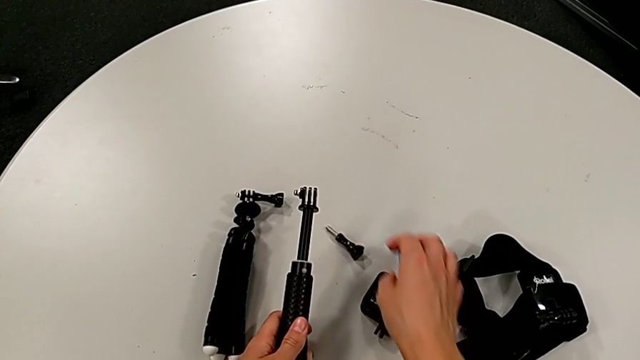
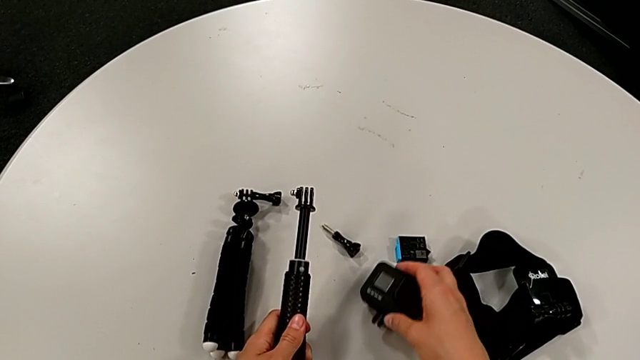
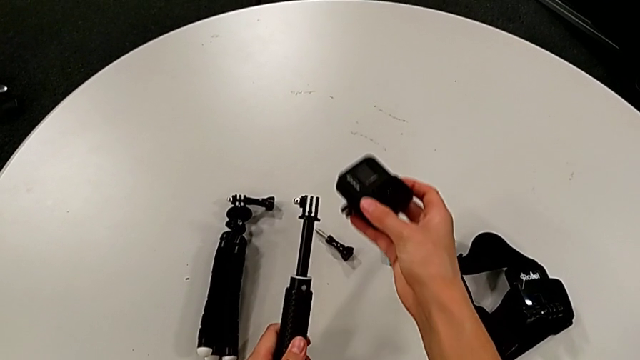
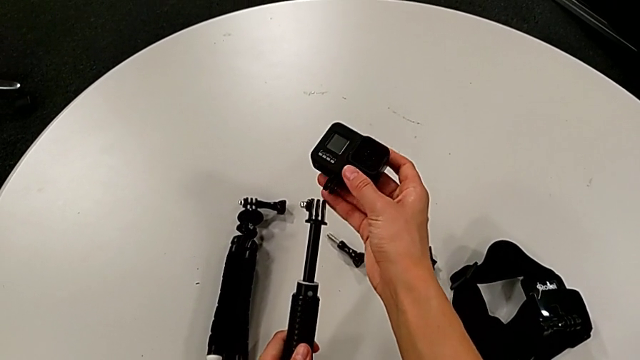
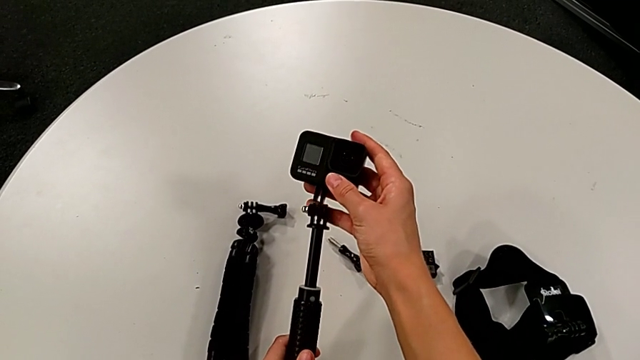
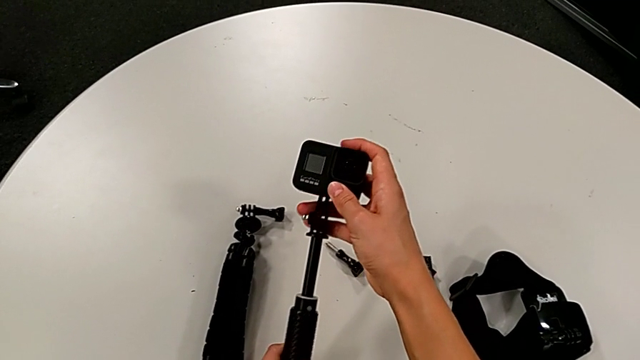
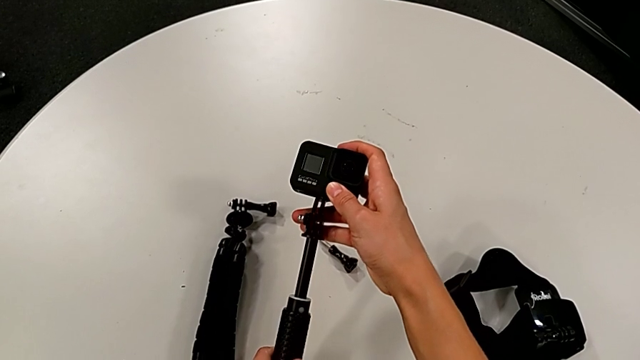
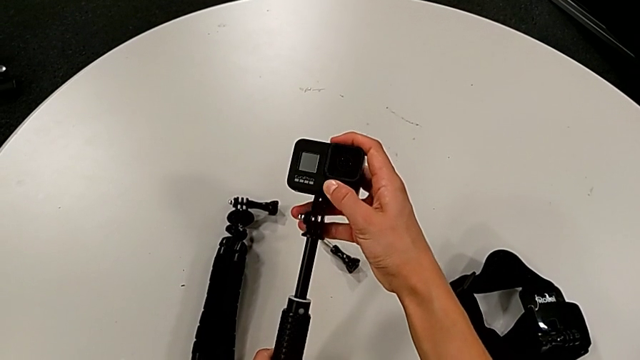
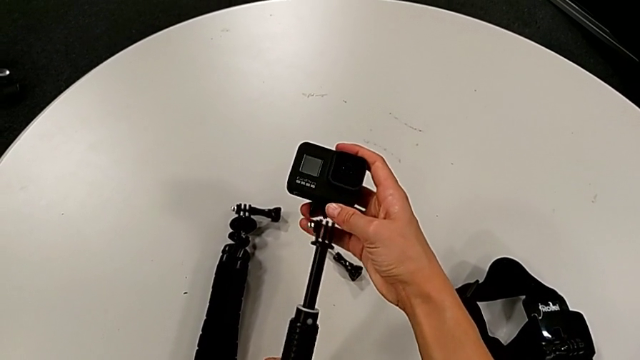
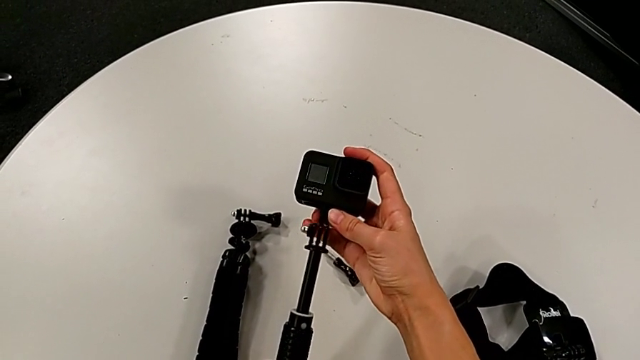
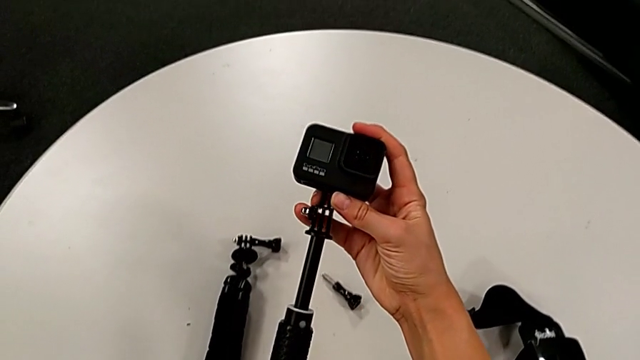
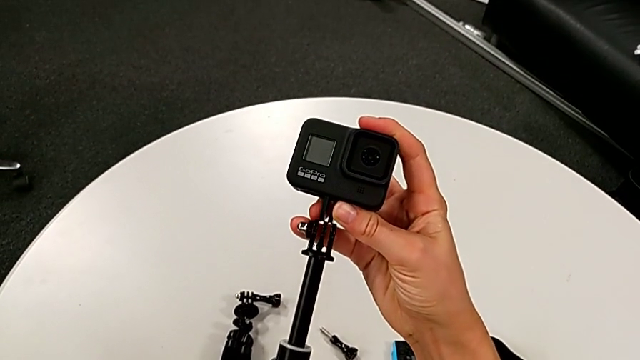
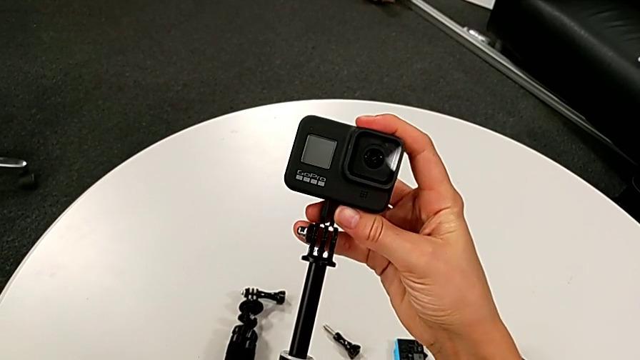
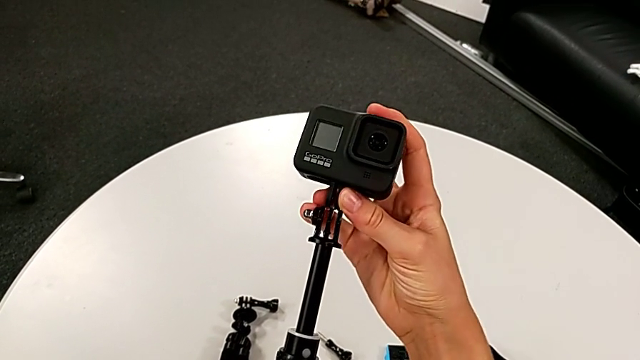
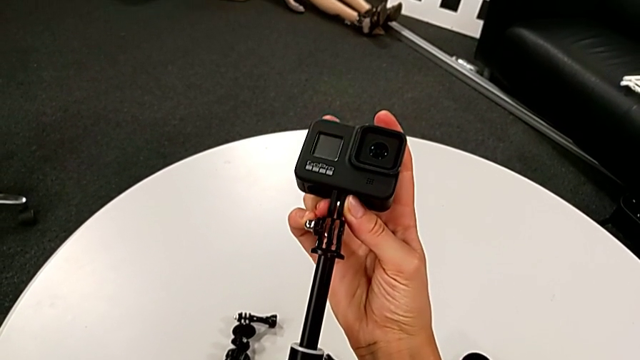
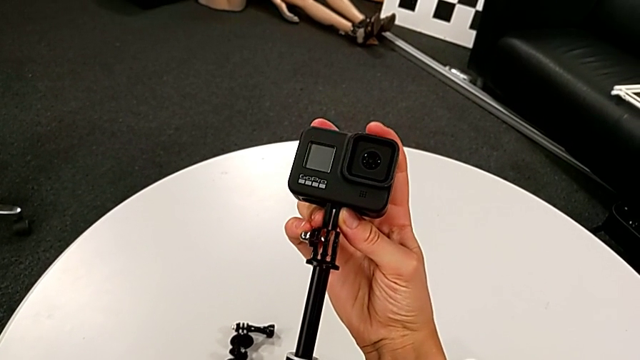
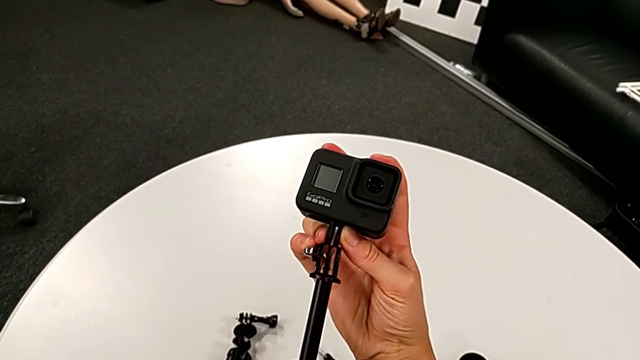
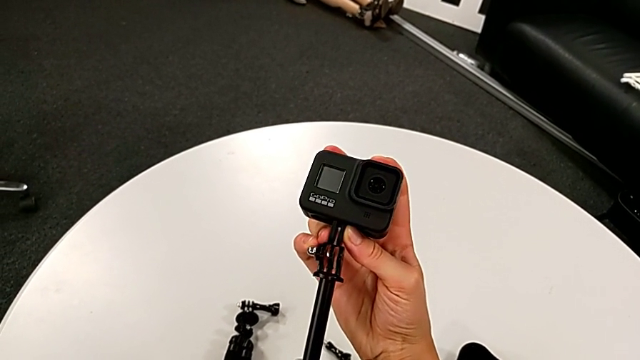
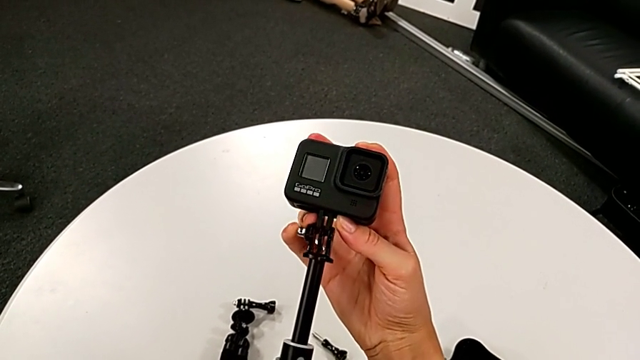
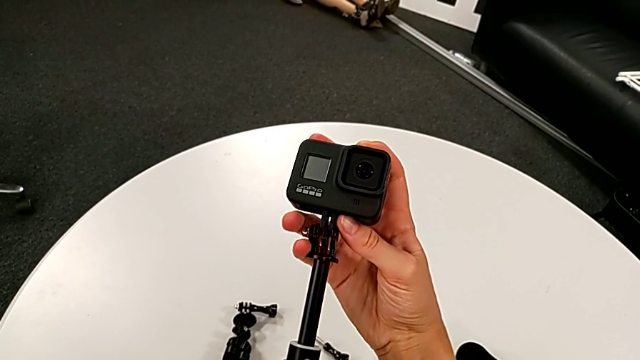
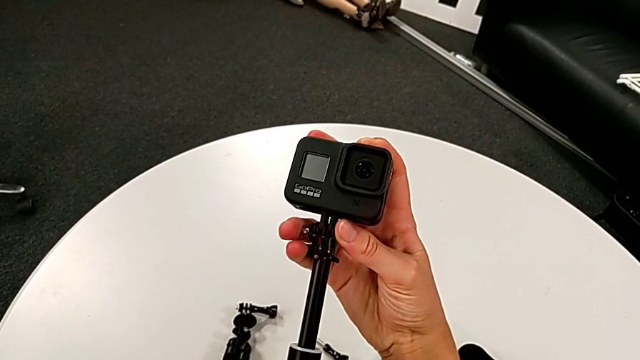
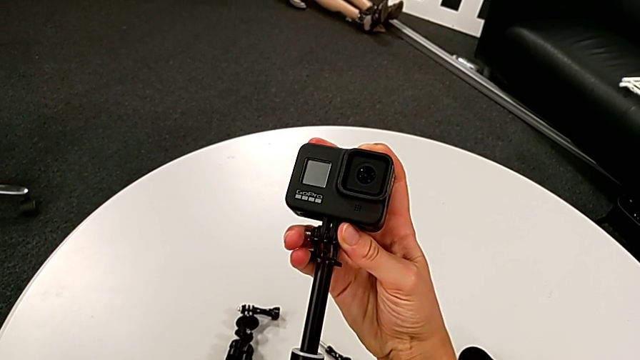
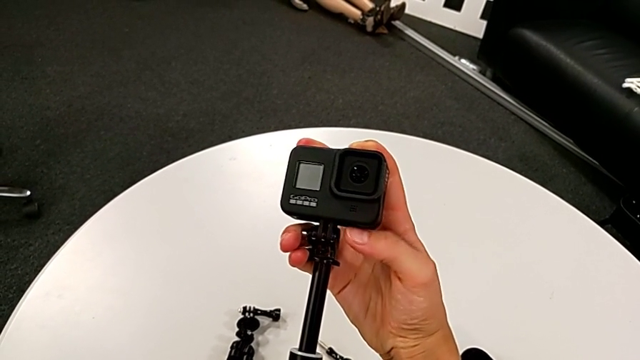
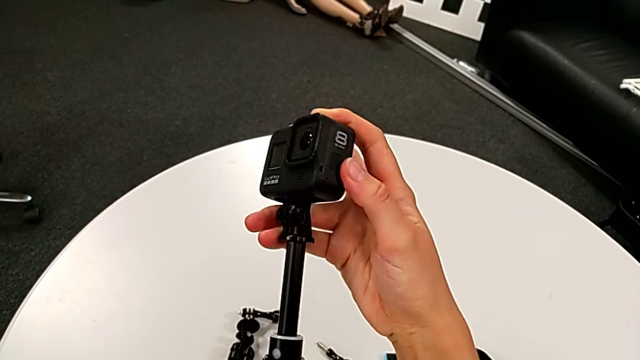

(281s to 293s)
The camera wearer is placing the GoPro on the handheld grip. They grab the GoPro, lift it and wrongly assemble it, align the mounting peg and assemble the GoPro, trying to assemble the GoPro on the handheld grip but failing.

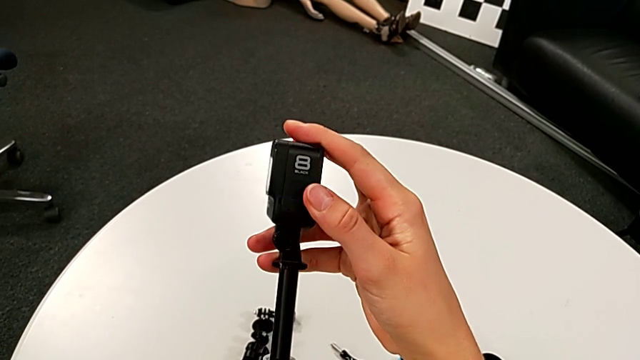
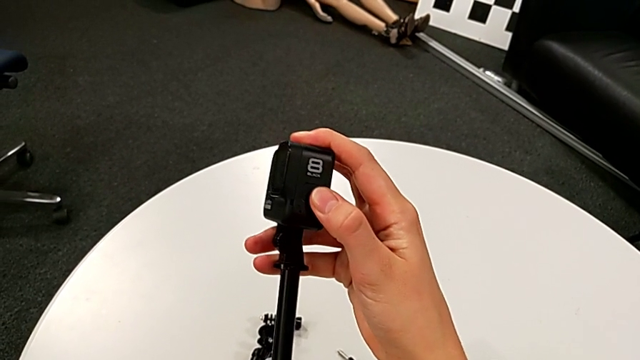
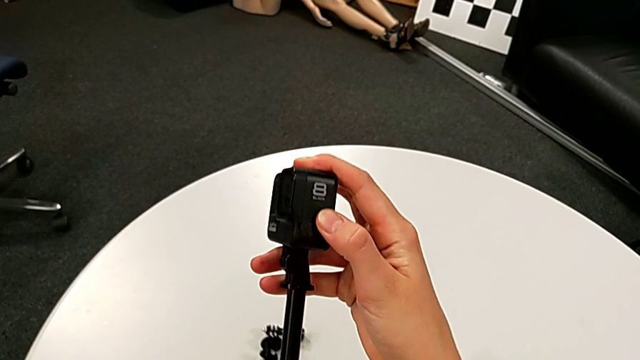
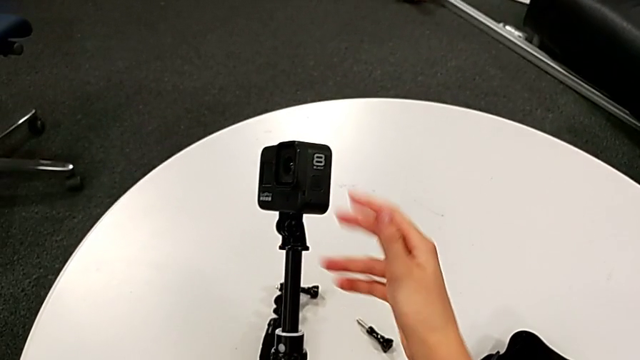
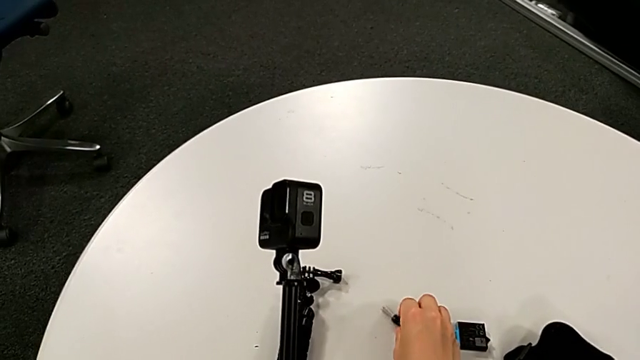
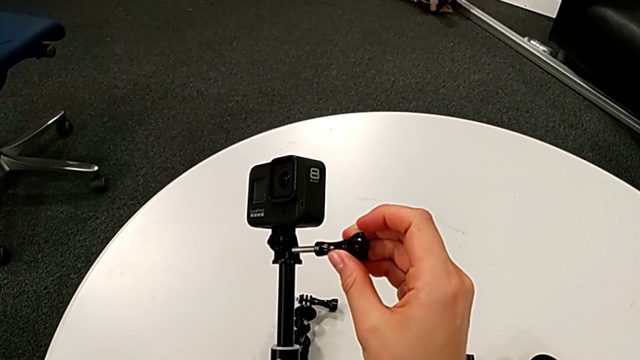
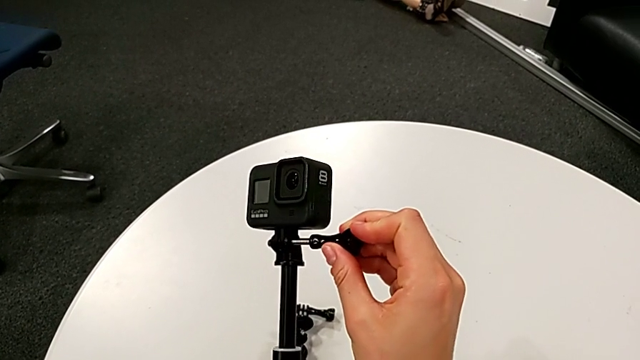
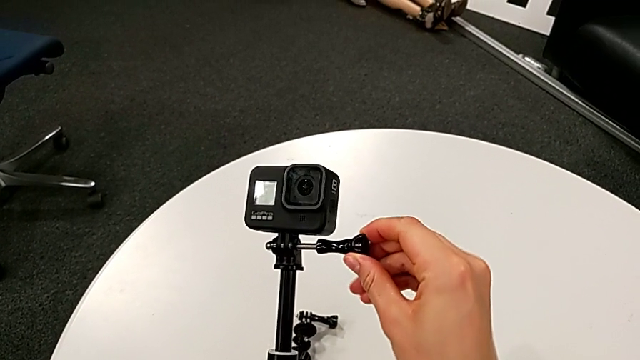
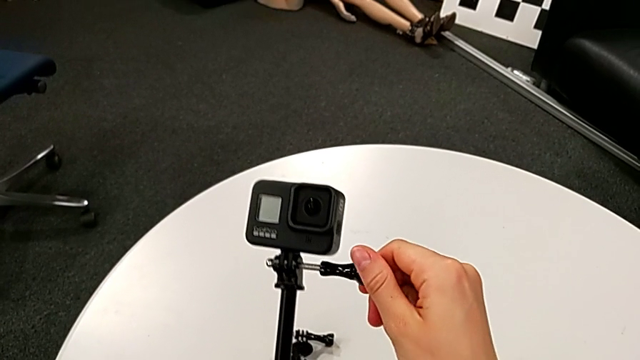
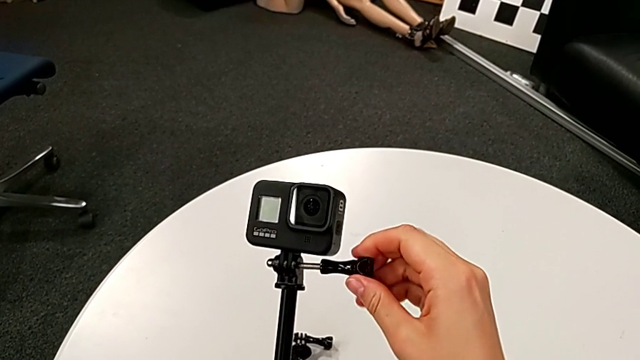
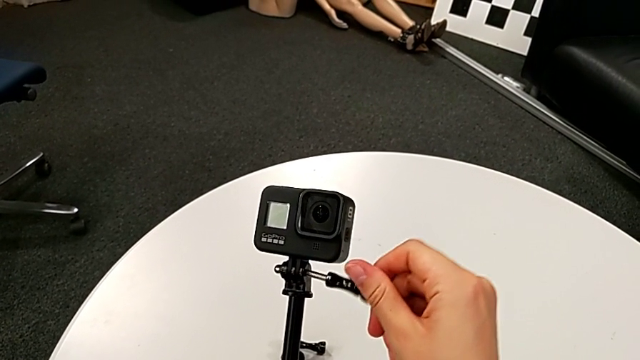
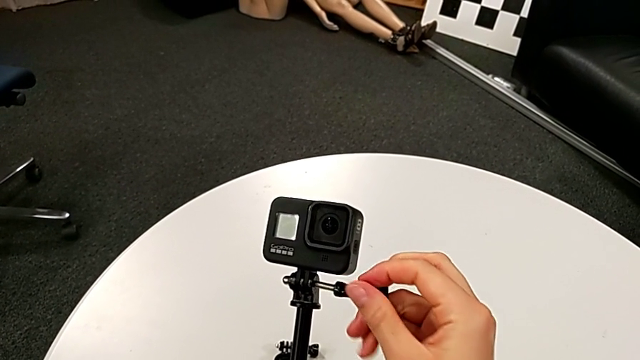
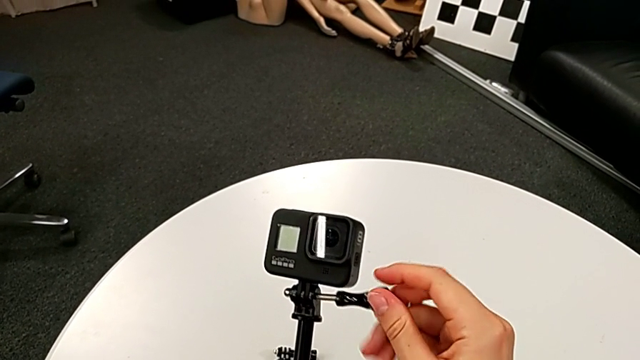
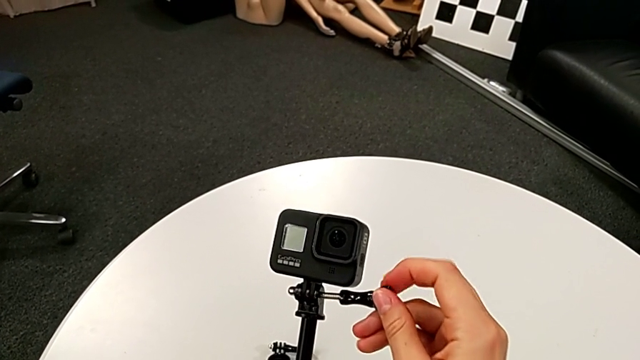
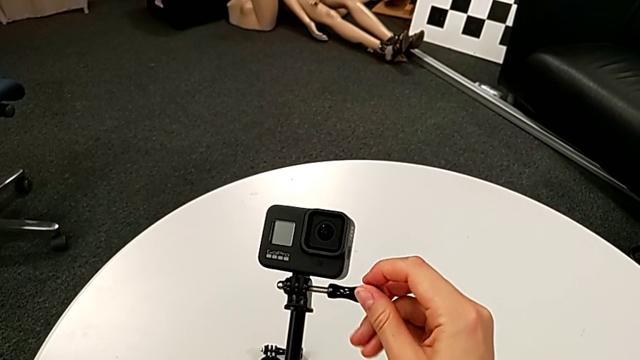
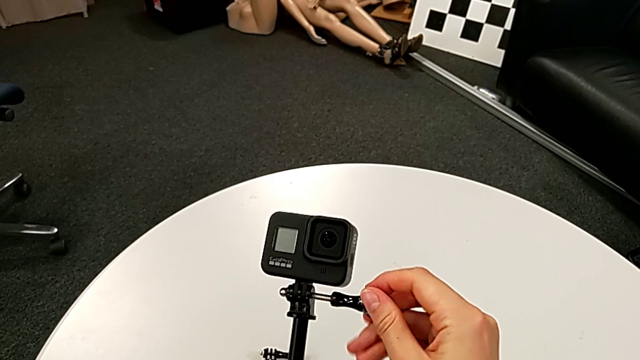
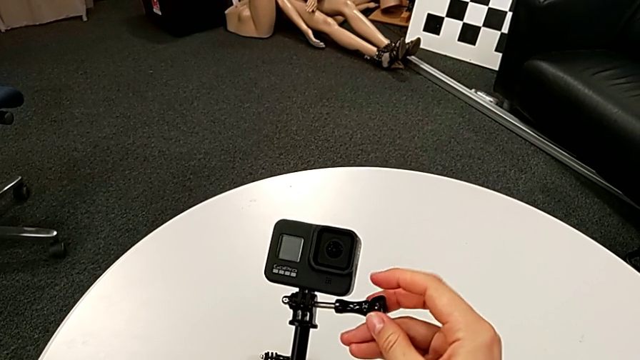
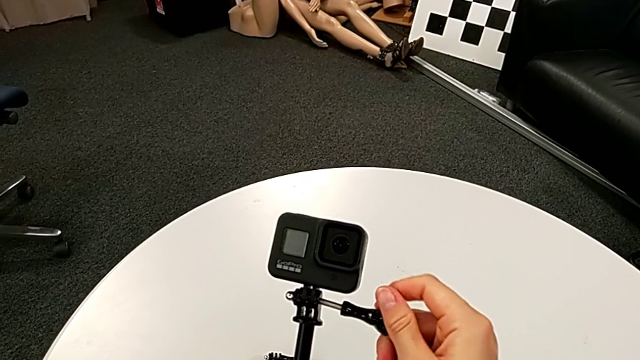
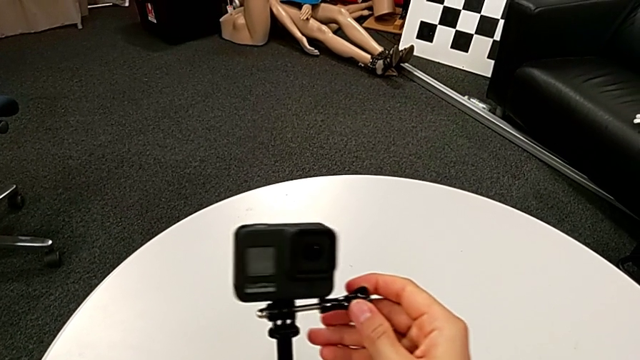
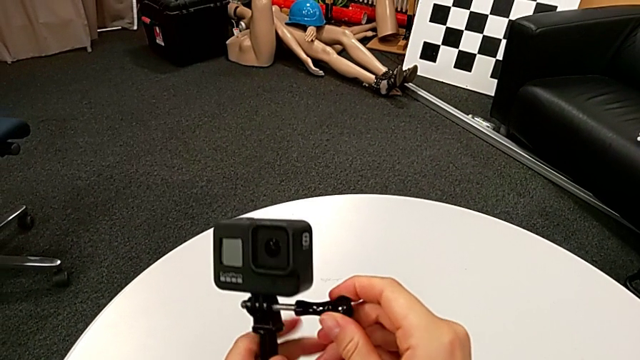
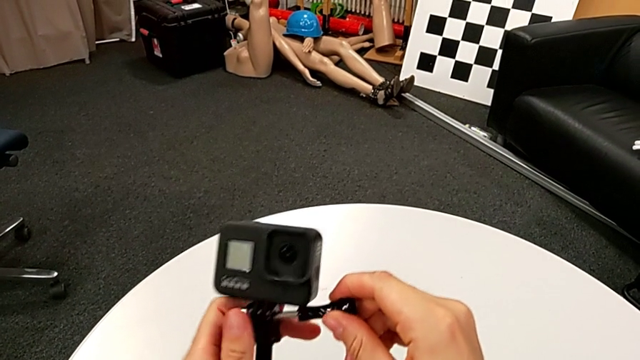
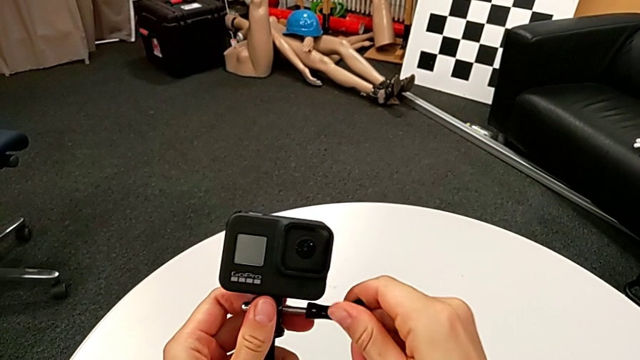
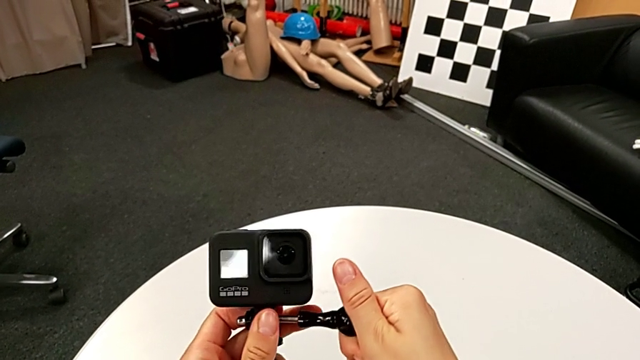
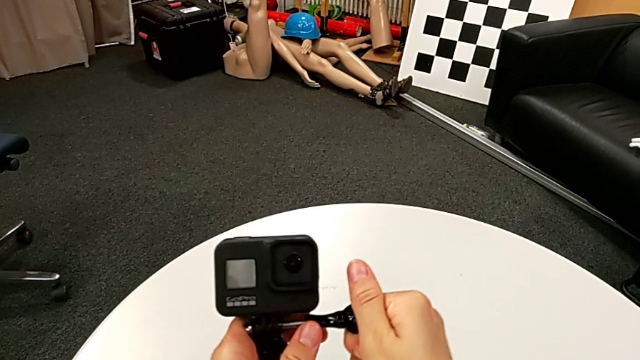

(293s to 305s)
The camera wearer is placing the GoPro on the handheld grip. They assemble the GoPro, grab the screw, lift it, insert it and begin to wrongly screw it.
